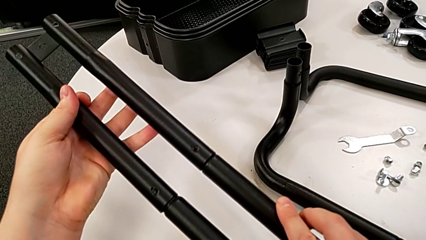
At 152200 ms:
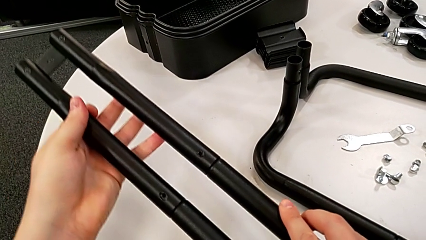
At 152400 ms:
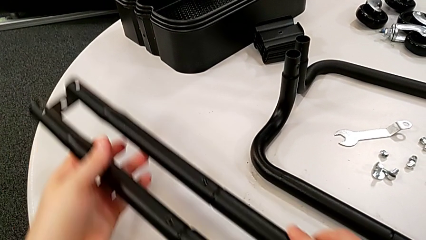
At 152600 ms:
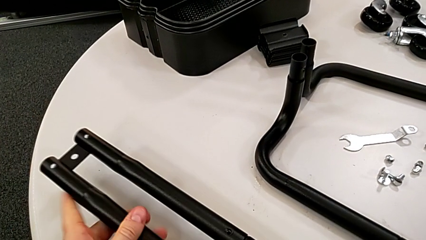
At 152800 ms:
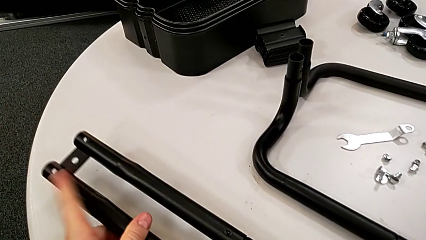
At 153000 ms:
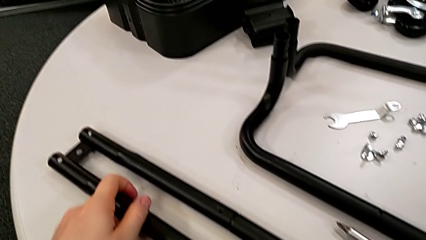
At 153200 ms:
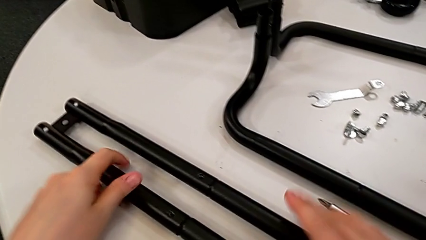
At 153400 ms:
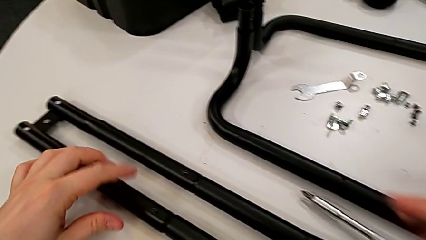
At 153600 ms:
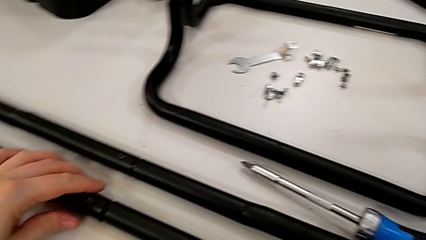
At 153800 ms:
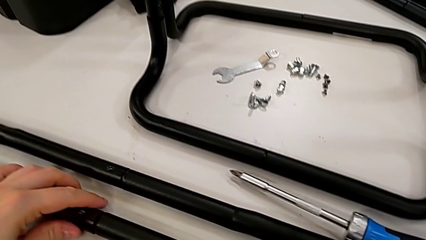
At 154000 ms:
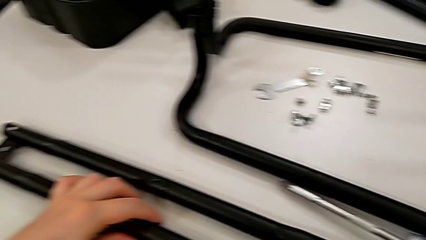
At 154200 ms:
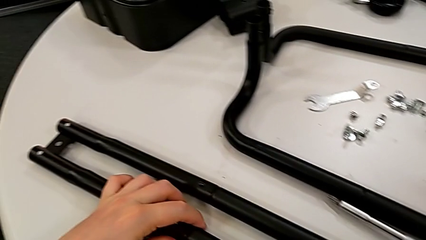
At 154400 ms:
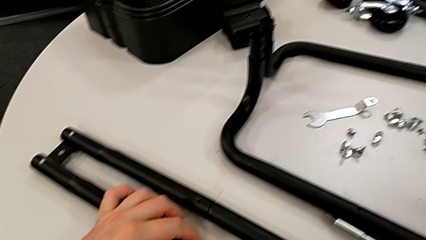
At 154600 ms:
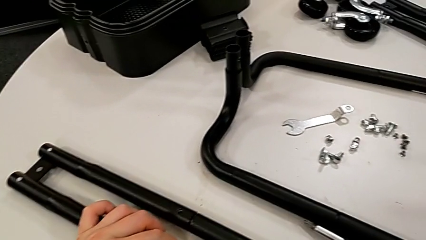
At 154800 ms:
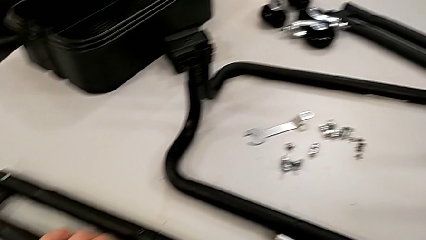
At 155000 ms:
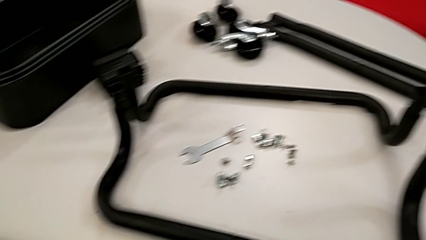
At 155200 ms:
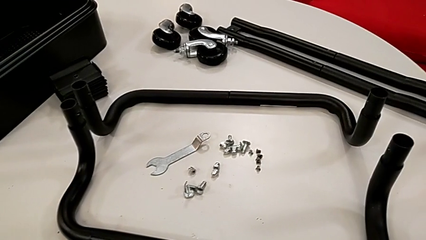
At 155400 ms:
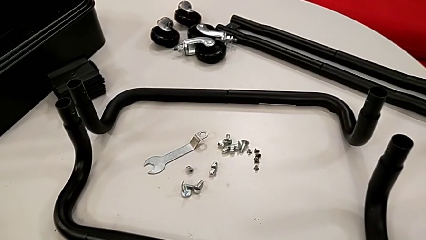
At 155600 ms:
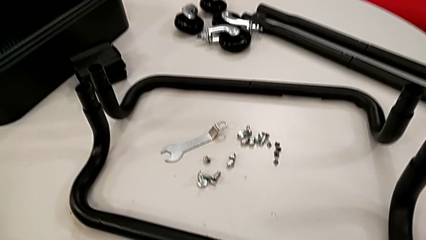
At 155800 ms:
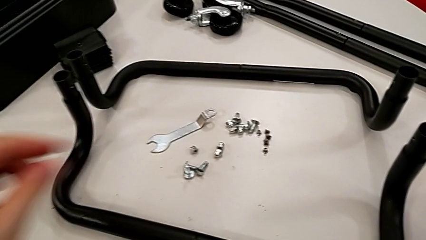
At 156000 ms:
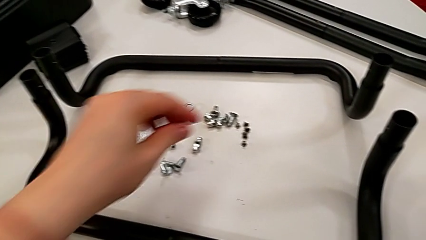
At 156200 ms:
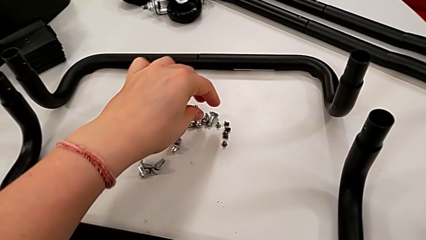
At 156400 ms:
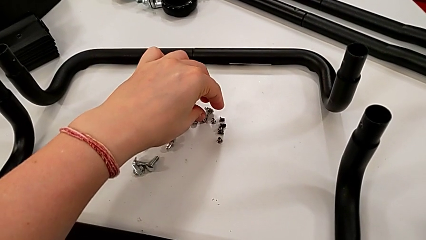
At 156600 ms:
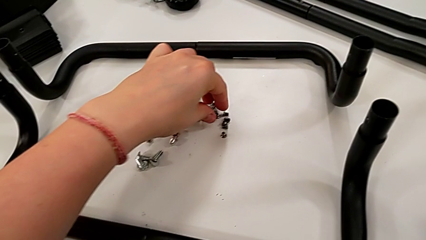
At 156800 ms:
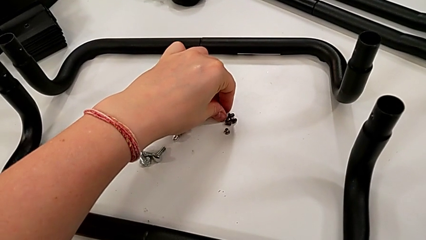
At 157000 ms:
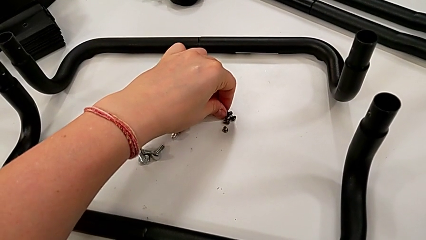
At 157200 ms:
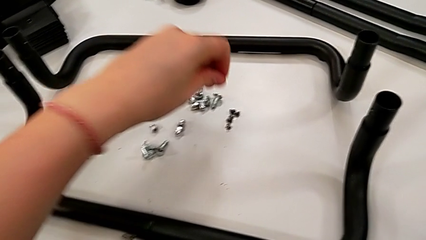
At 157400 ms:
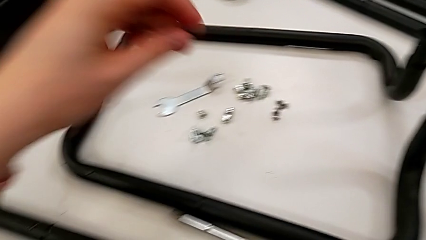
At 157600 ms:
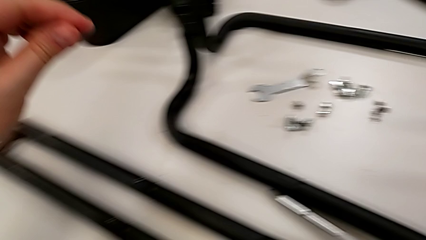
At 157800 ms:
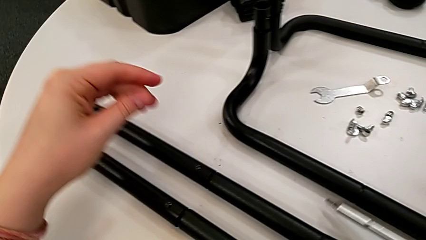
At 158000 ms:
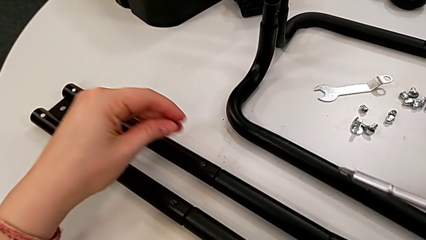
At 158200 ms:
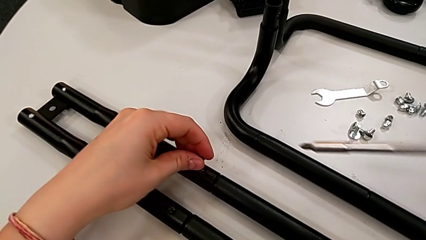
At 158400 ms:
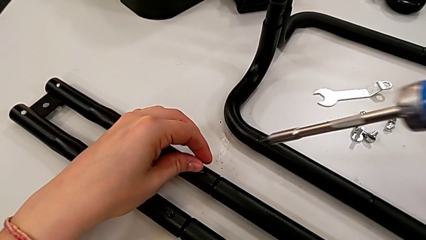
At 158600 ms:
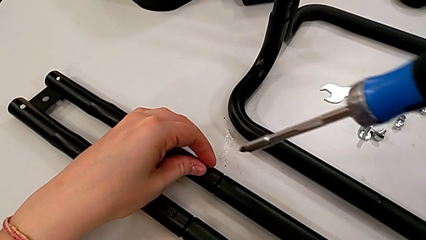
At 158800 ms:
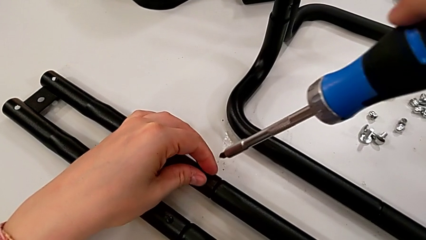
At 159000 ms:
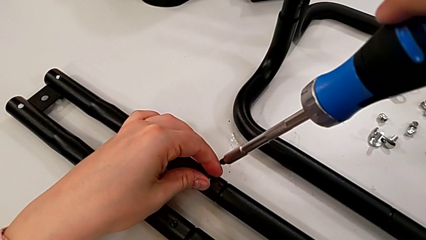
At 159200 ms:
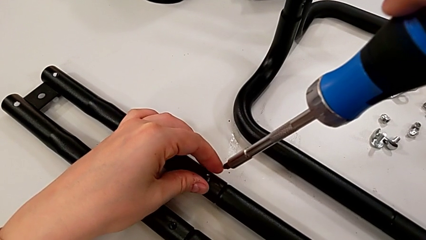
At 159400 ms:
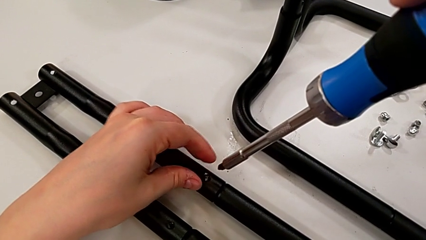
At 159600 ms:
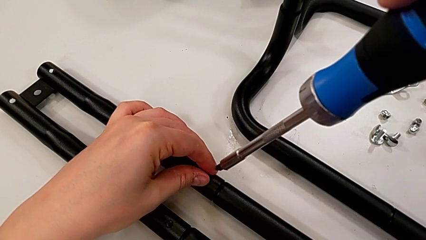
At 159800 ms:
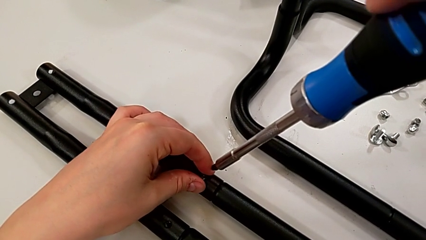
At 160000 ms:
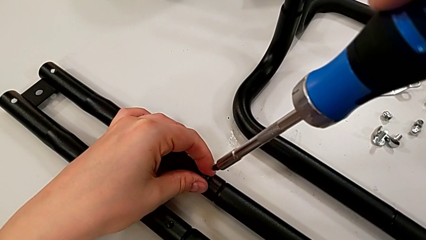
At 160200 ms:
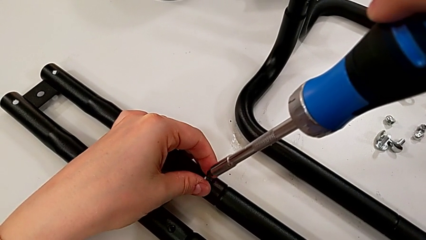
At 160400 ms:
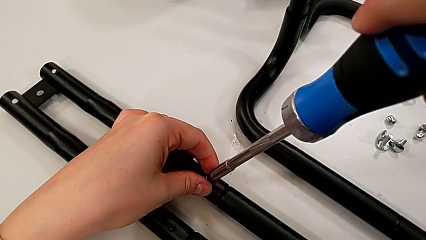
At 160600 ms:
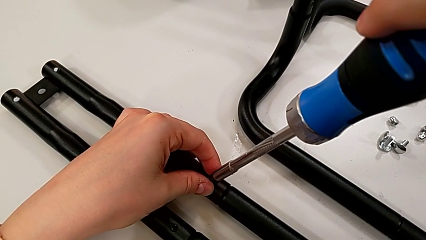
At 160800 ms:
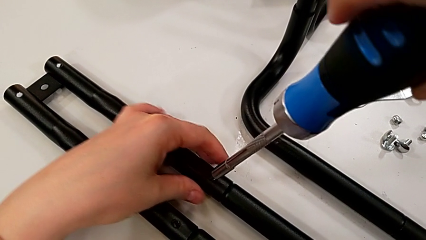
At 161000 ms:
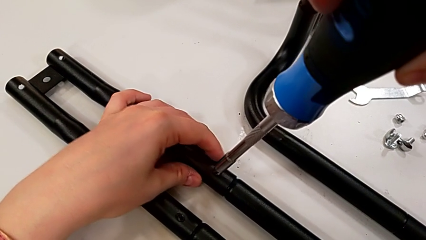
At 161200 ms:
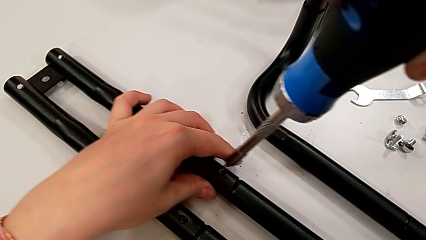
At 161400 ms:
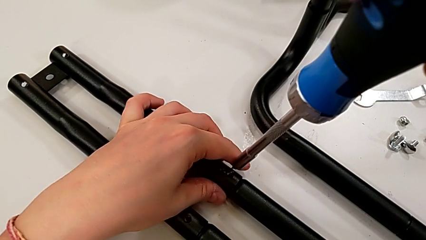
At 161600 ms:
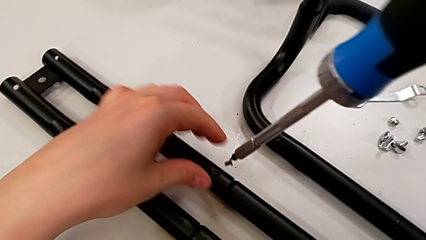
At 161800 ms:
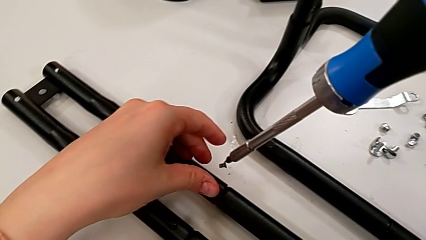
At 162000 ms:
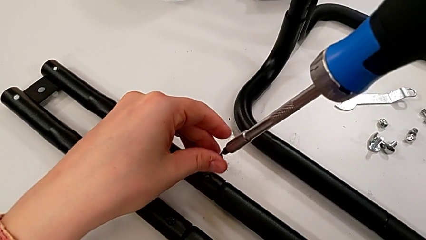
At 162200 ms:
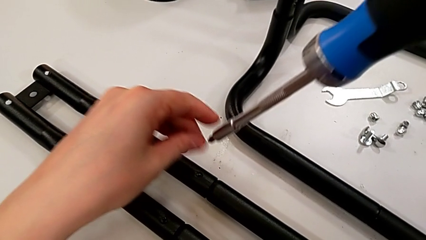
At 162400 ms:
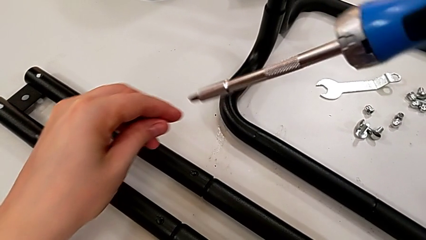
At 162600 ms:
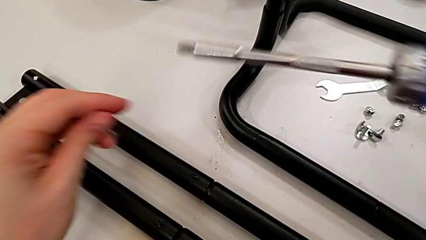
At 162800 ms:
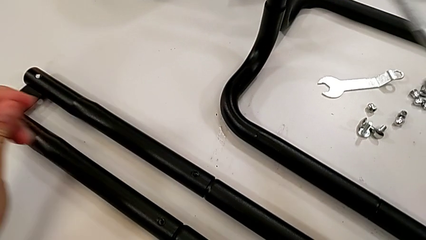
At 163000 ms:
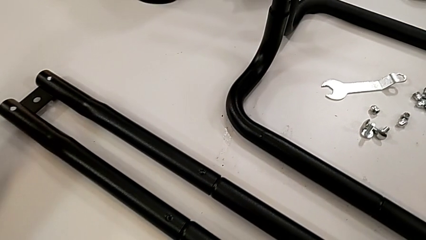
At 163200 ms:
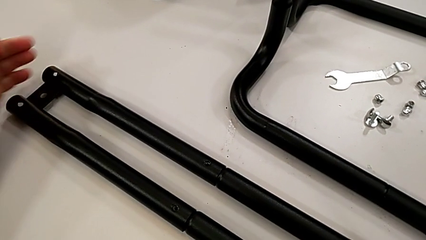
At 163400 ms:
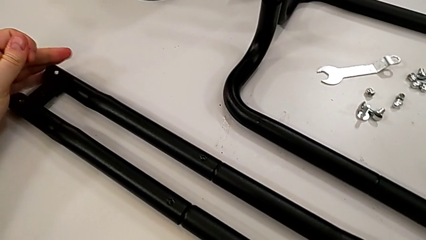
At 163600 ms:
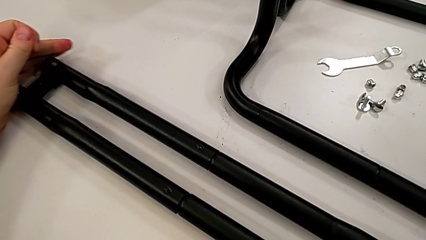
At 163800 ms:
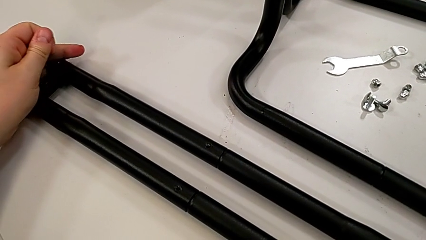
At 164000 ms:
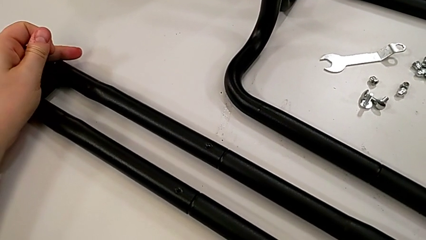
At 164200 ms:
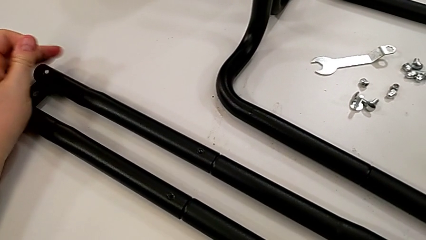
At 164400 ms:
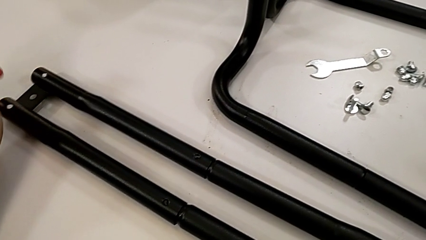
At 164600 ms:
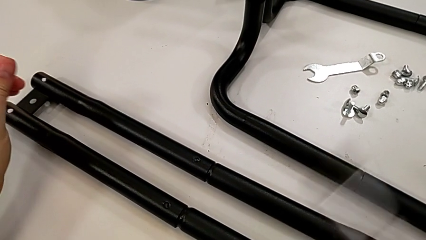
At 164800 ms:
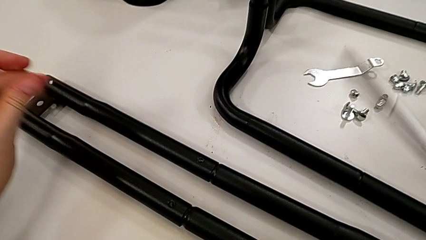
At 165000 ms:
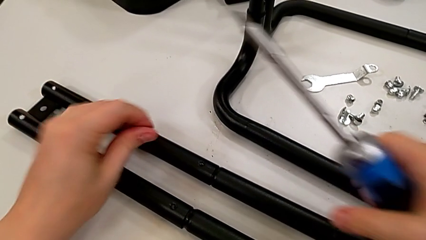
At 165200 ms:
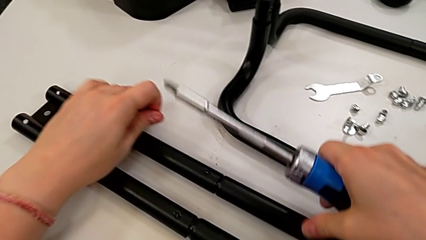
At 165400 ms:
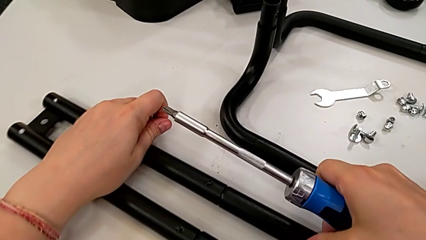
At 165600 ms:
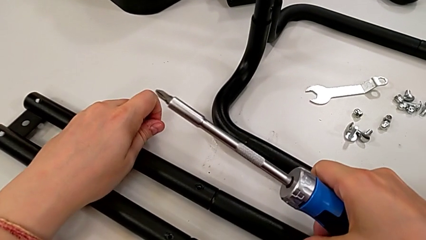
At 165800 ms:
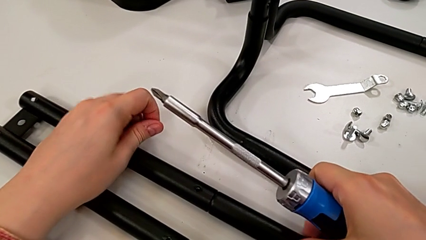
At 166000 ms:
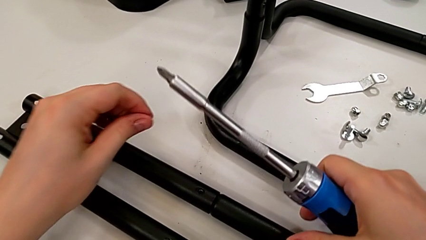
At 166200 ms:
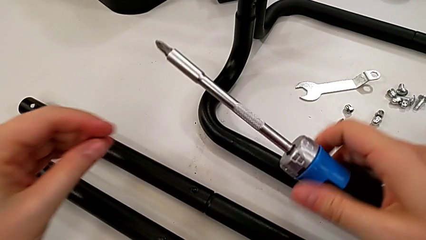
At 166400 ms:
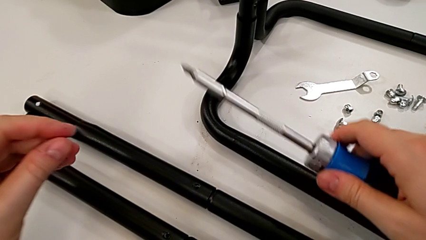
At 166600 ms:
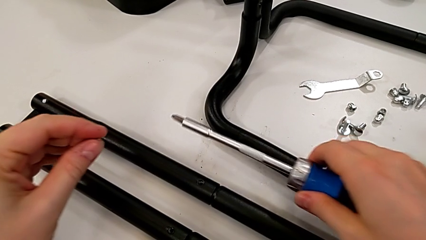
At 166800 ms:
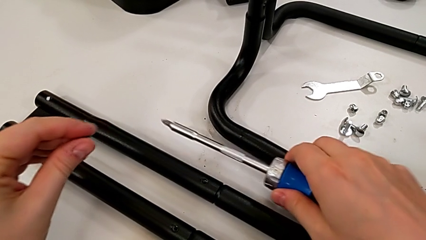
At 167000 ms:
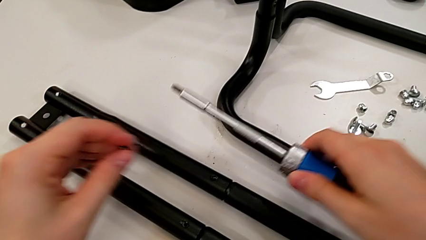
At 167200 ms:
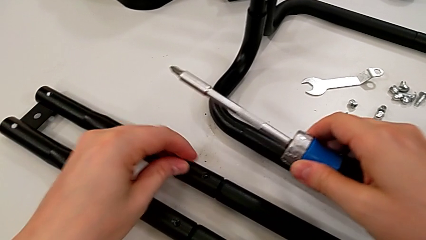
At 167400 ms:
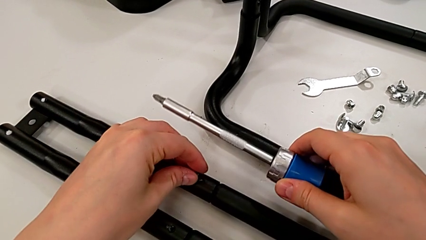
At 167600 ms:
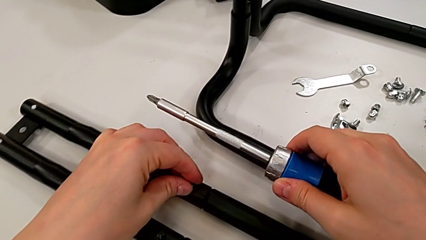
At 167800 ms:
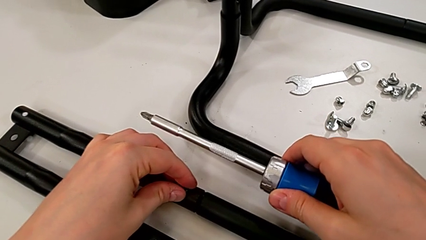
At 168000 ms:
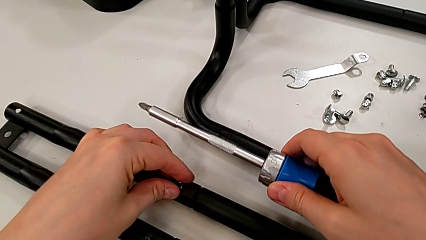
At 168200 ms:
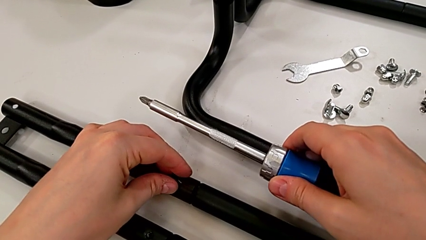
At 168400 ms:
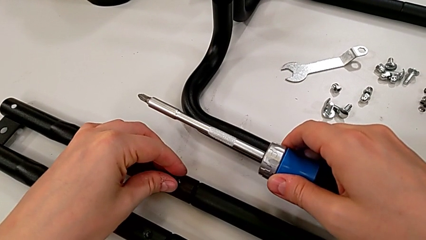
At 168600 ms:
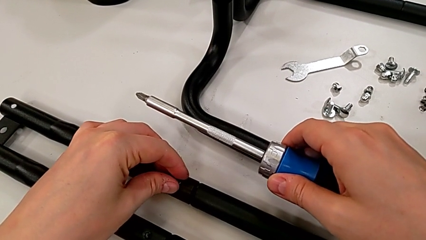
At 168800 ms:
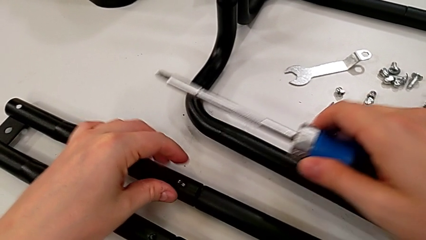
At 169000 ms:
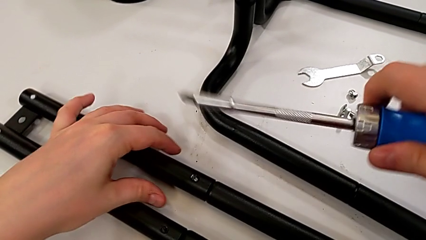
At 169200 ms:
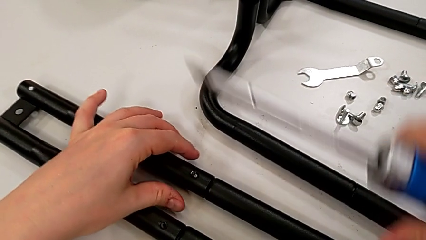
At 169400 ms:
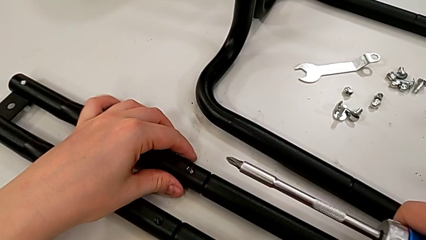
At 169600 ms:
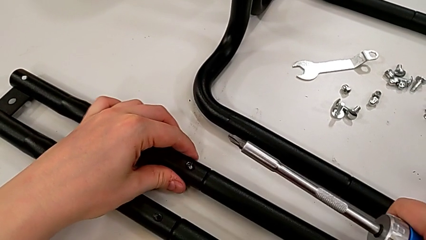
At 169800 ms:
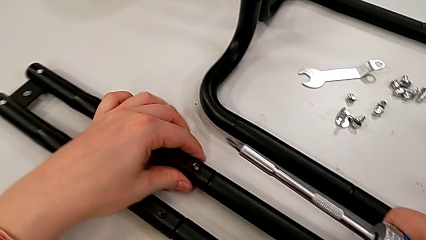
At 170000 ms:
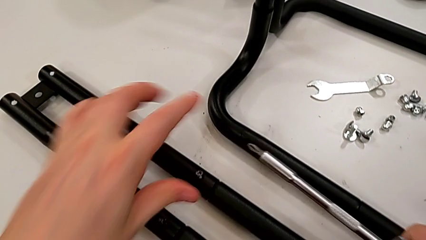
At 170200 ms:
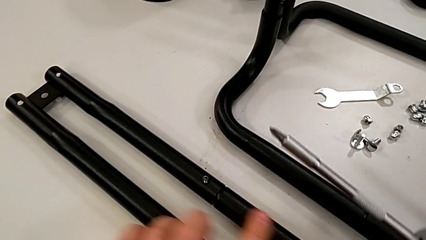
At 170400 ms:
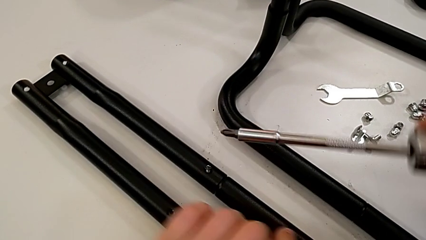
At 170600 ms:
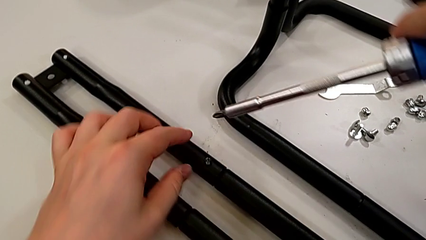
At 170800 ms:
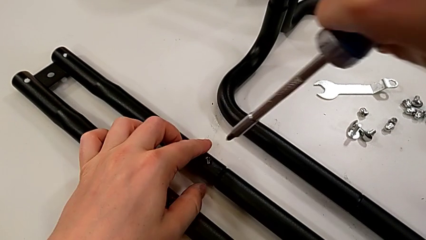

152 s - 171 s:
The camera wearer is assembling the second side bars. They drop the black leg, grab the third screw, insert it, screw it, grab the black leg and insert the third screw.
